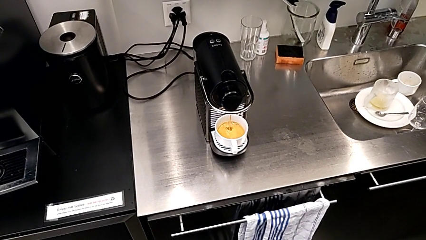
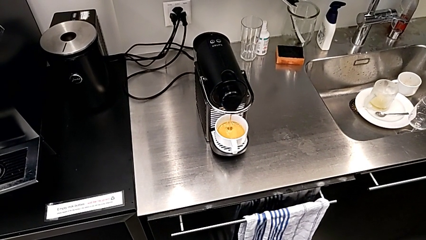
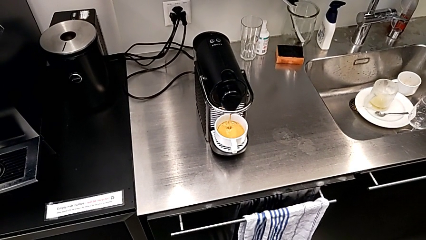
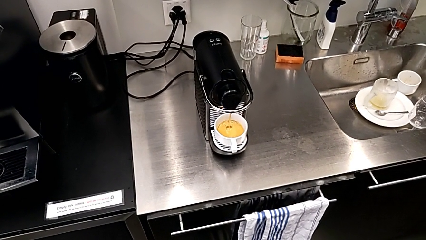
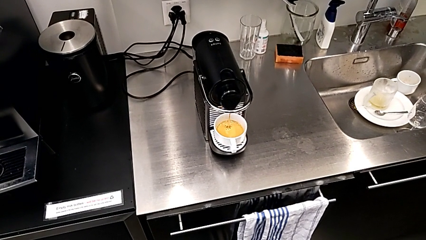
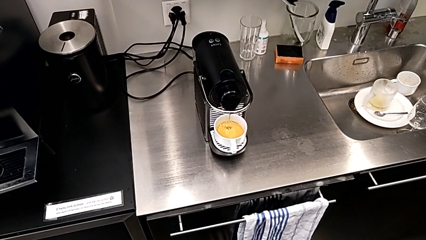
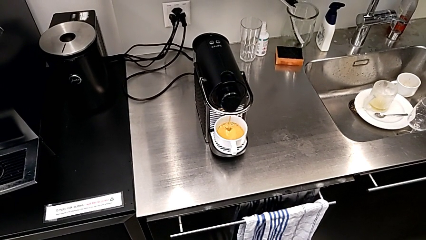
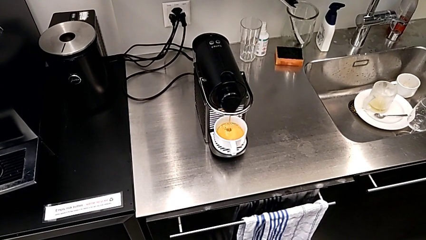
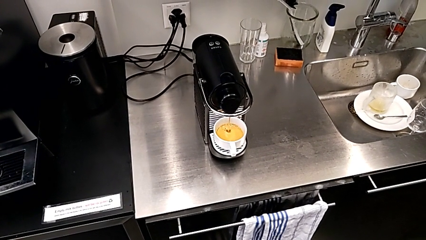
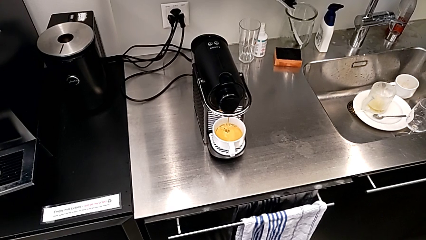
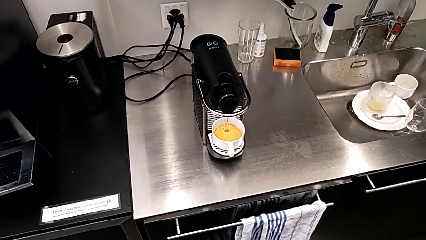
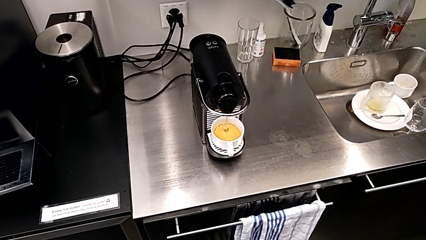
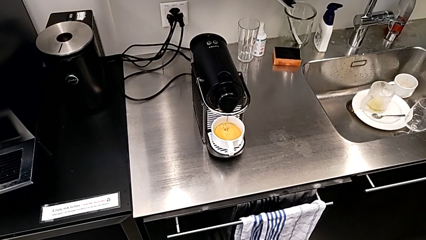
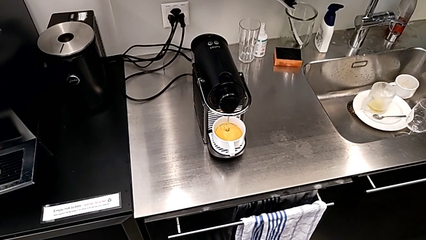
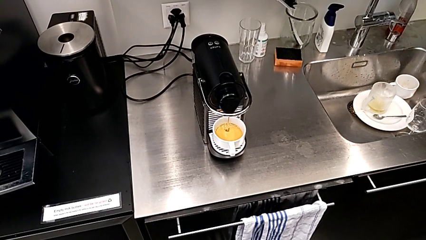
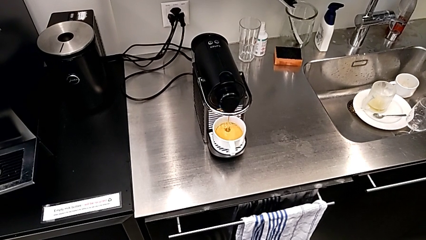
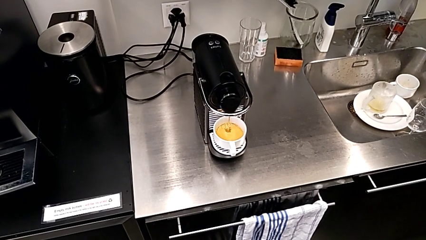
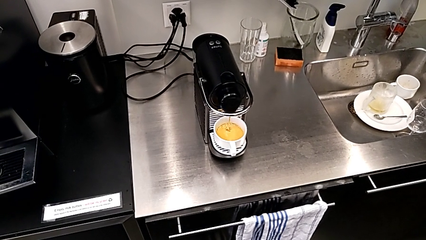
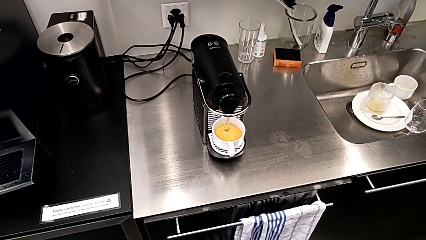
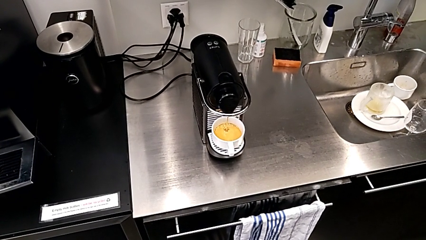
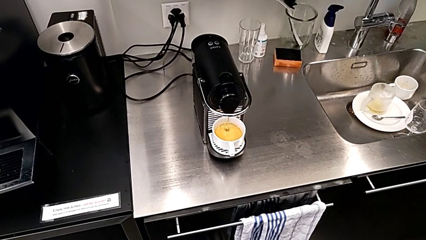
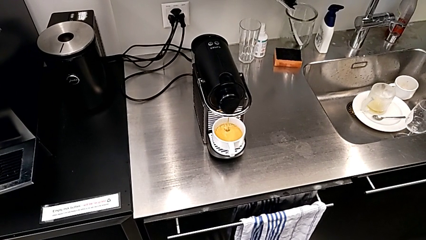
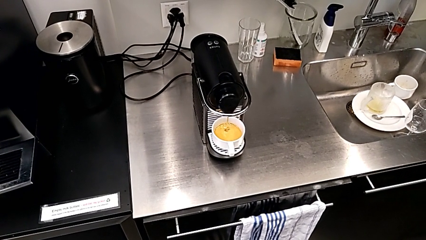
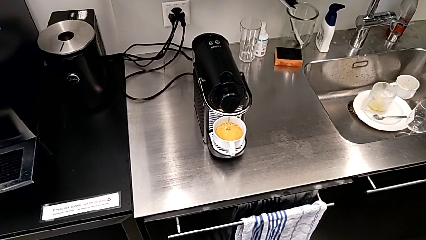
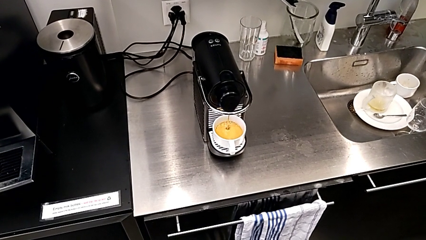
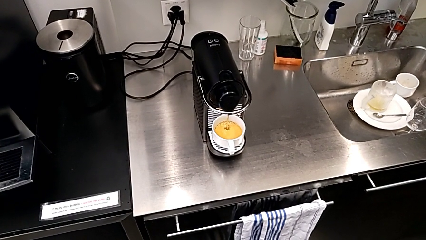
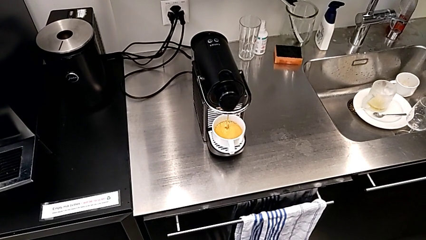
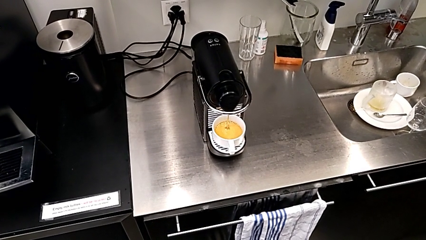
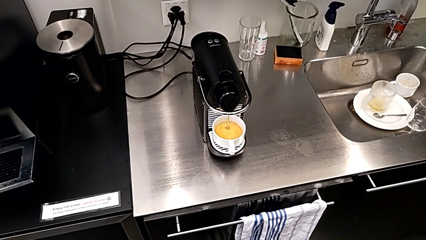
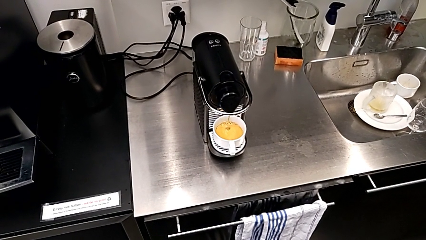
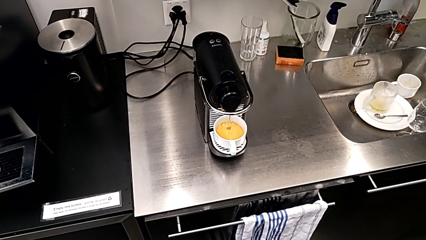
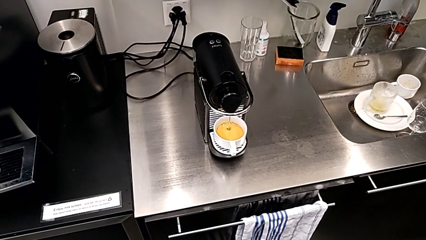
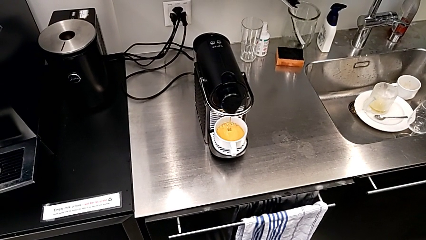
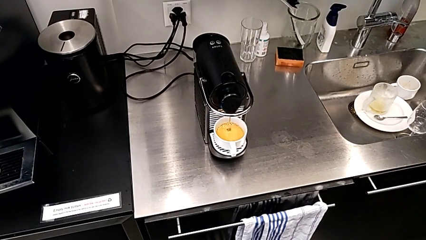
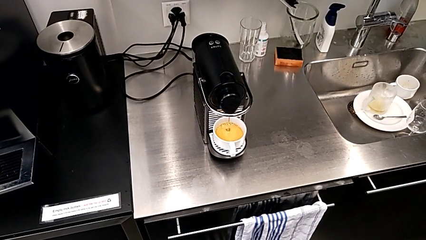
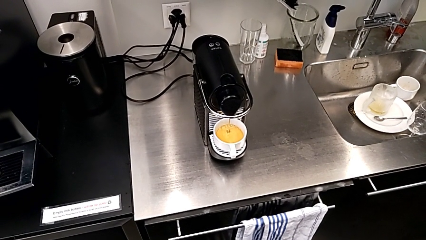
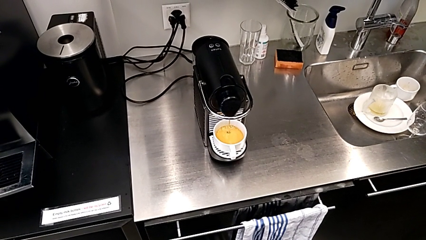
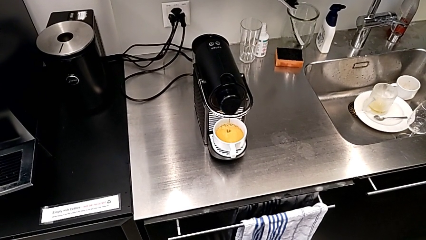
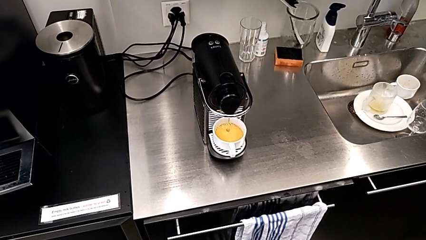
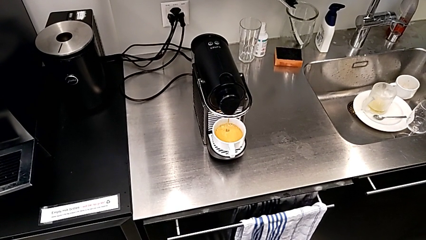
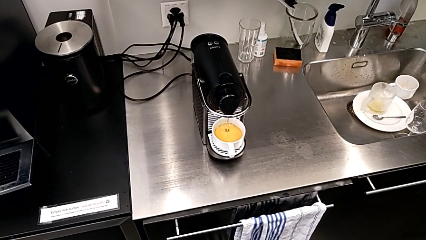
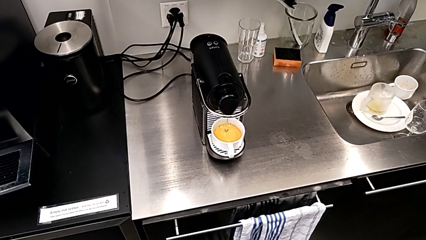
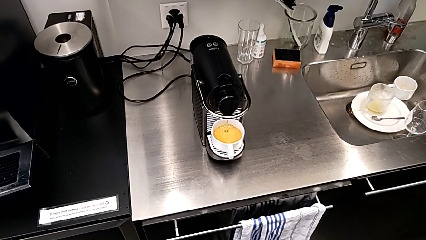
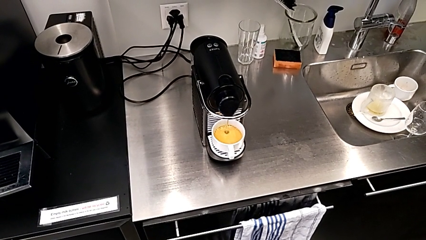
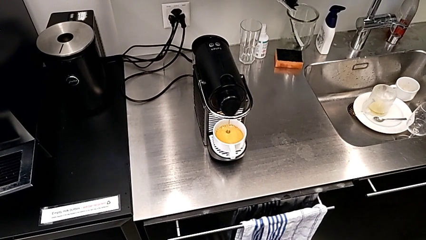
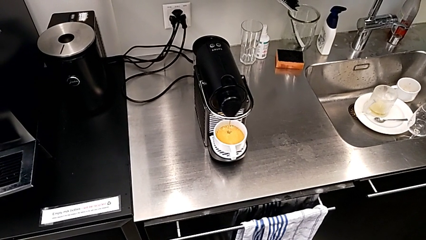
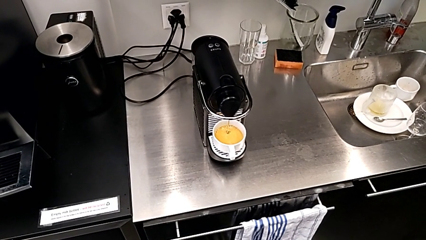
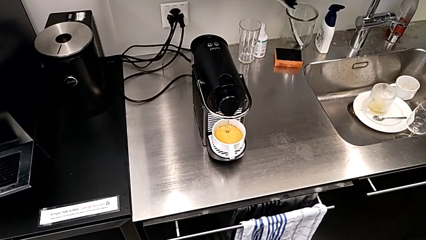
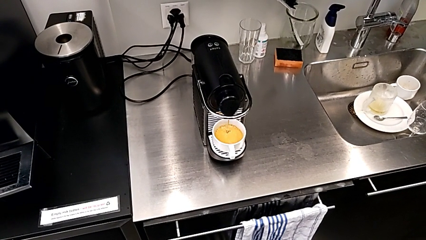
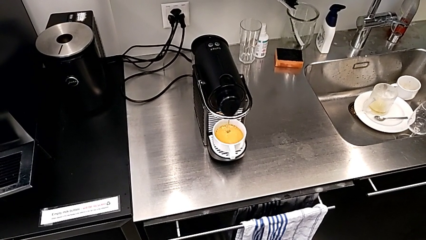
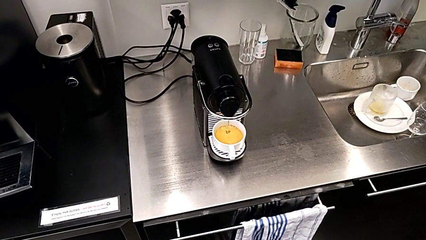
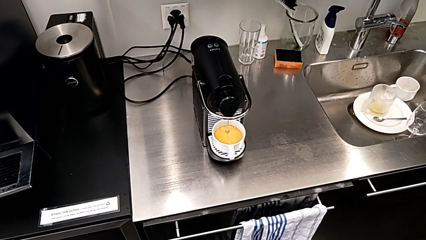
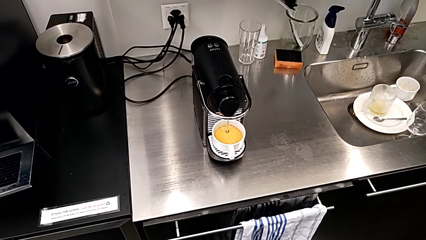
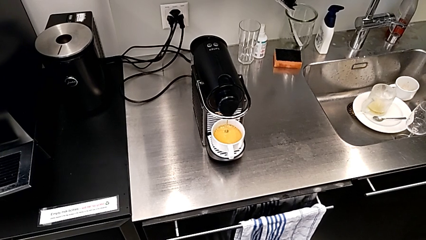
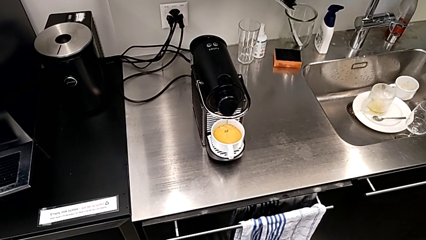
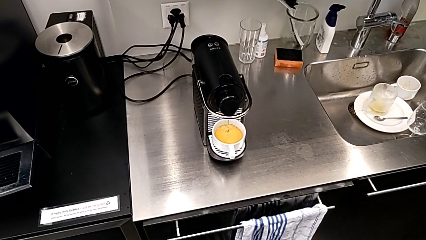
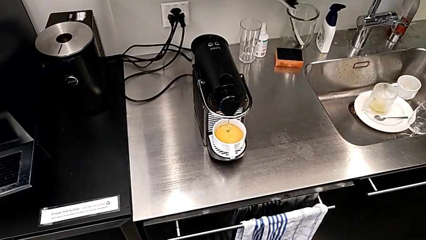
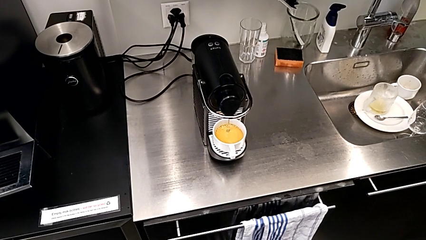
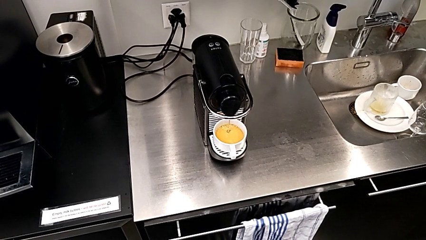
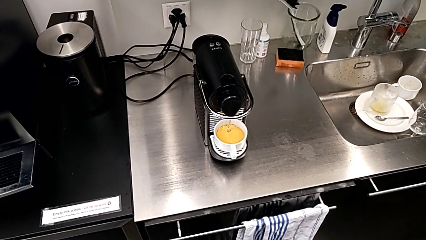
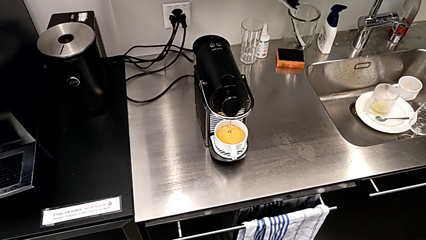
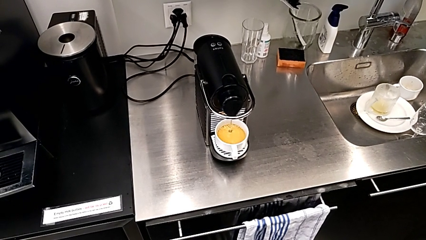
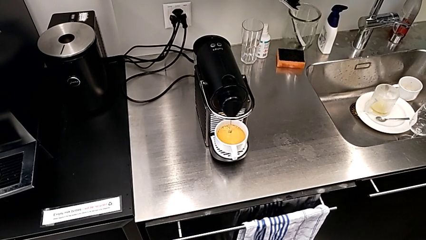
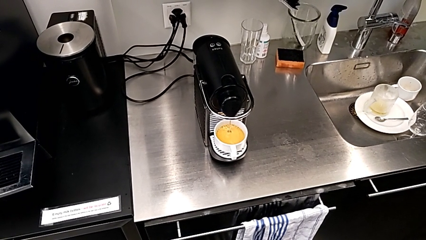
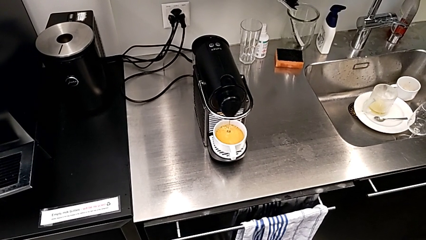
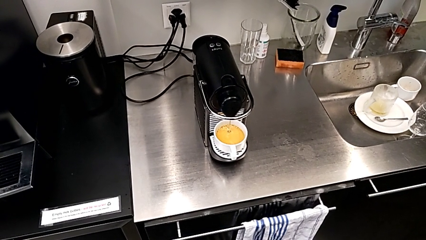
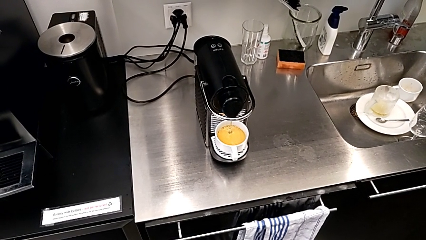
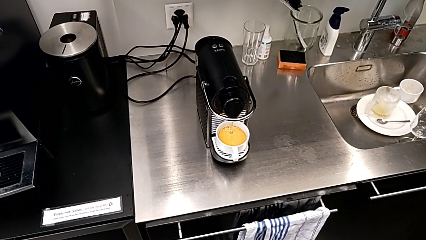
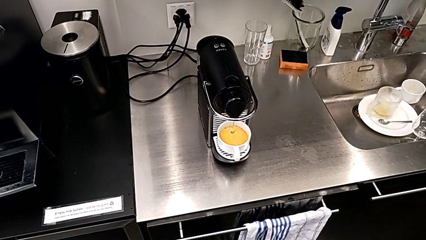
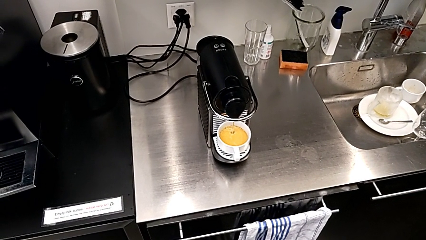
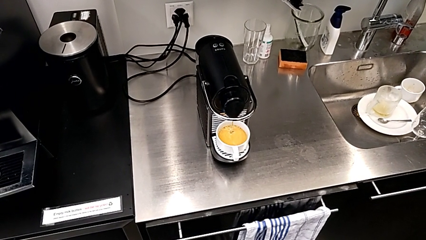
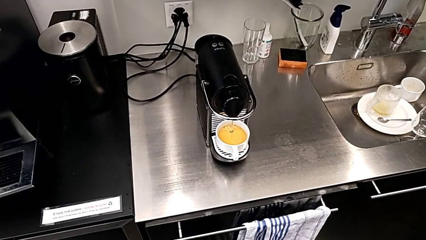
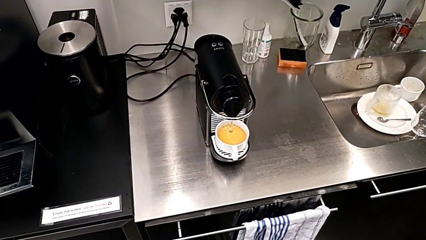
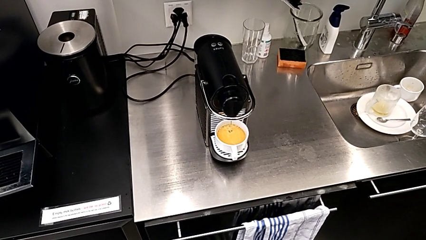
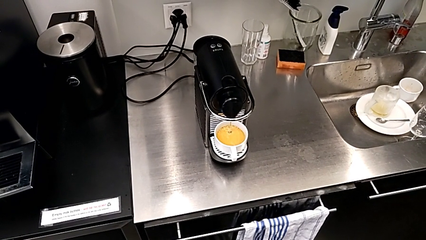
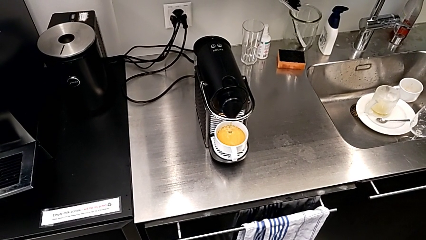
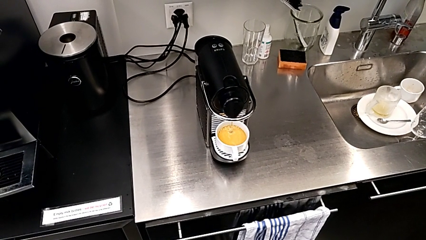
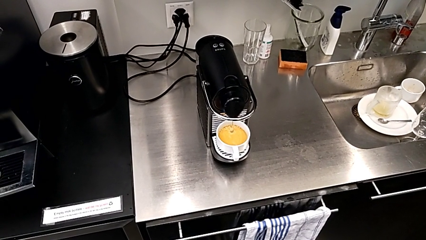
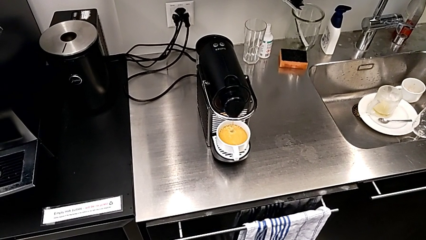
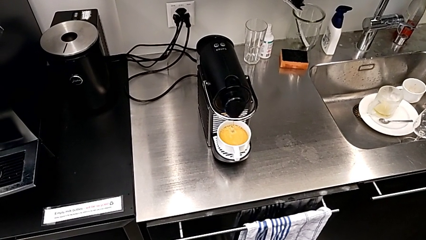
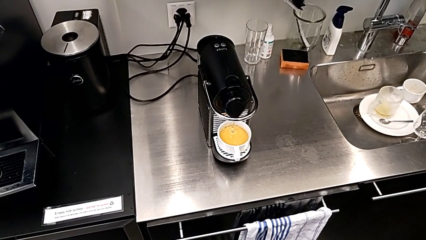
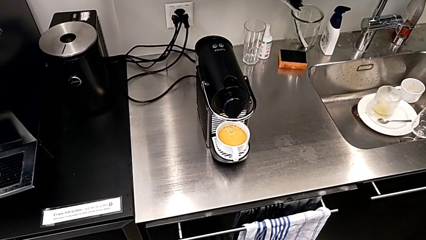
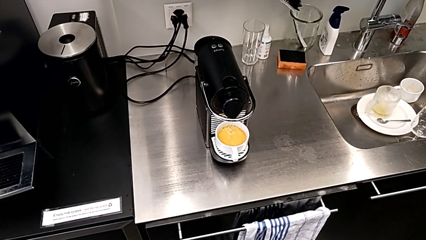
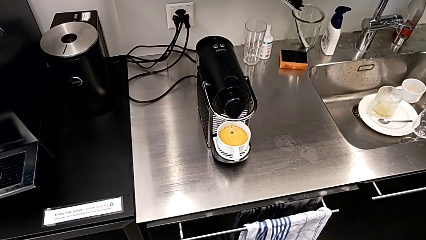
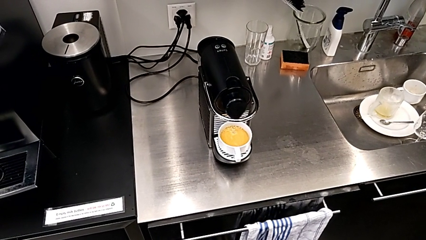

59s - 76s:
The camera wearer is making a cup of coffee. They keep holding the espresso machine.
